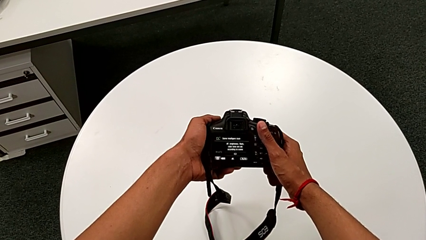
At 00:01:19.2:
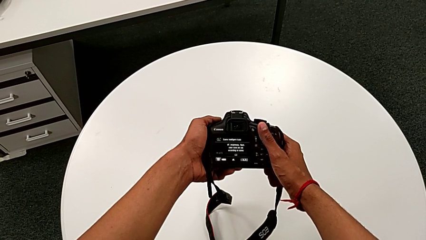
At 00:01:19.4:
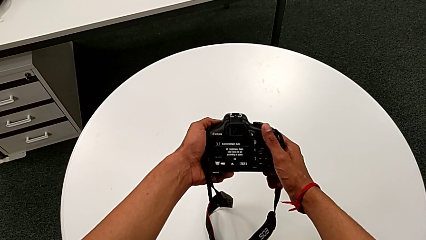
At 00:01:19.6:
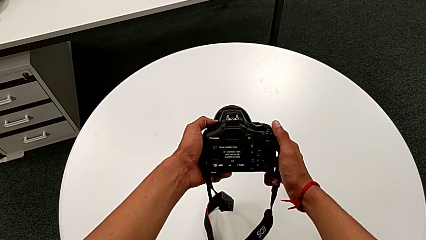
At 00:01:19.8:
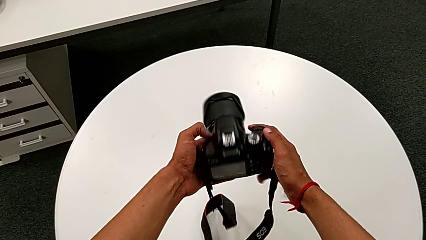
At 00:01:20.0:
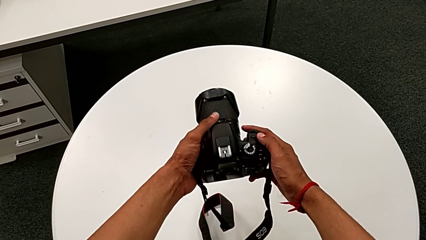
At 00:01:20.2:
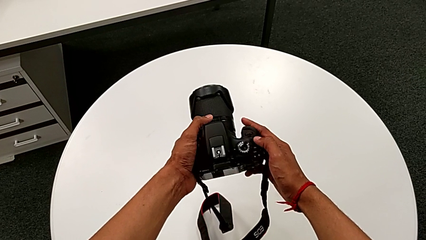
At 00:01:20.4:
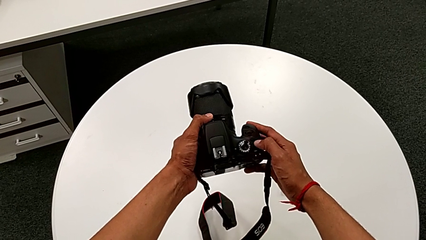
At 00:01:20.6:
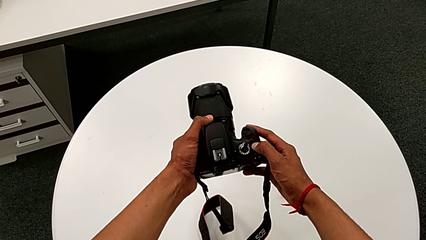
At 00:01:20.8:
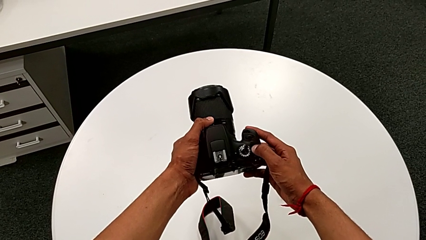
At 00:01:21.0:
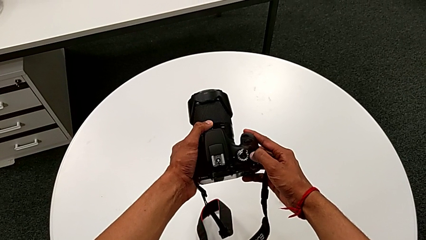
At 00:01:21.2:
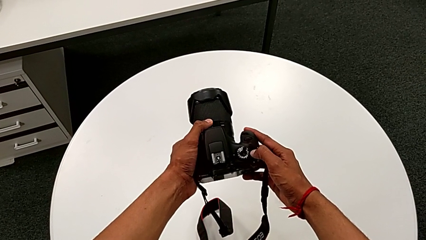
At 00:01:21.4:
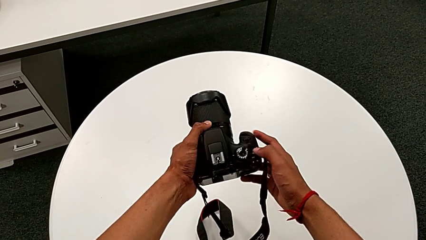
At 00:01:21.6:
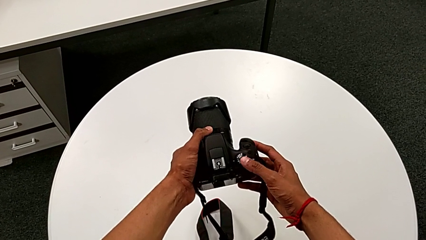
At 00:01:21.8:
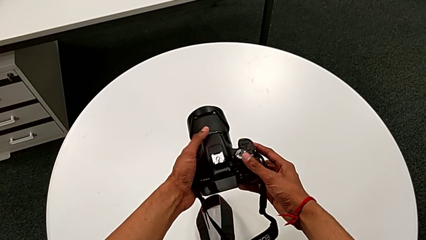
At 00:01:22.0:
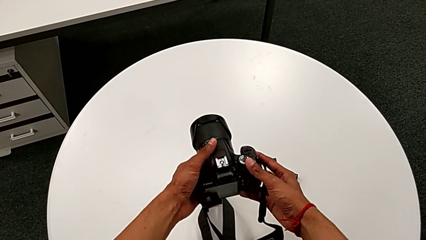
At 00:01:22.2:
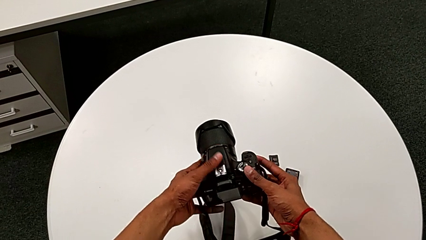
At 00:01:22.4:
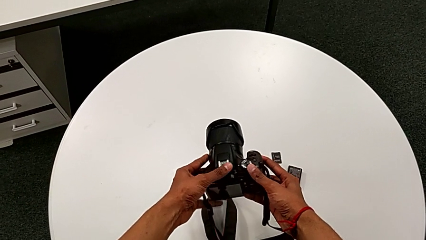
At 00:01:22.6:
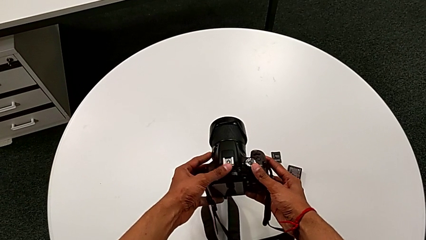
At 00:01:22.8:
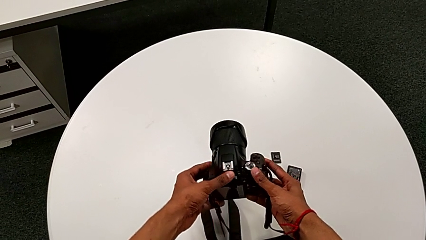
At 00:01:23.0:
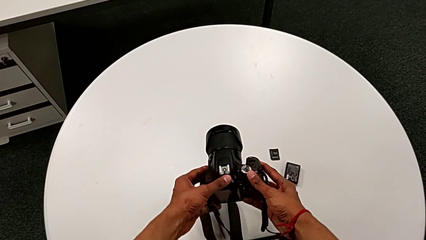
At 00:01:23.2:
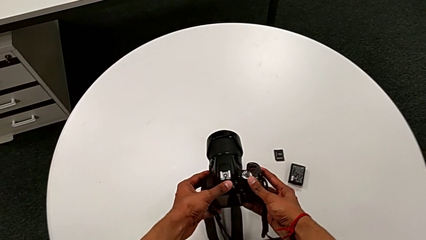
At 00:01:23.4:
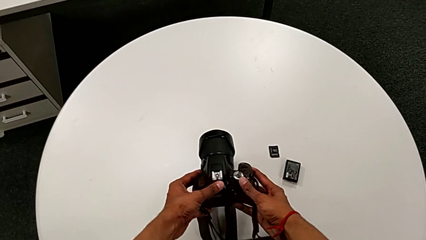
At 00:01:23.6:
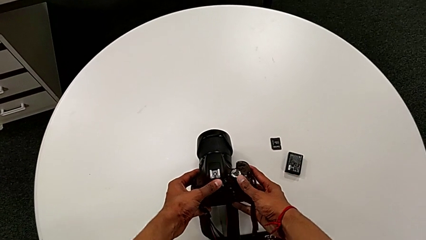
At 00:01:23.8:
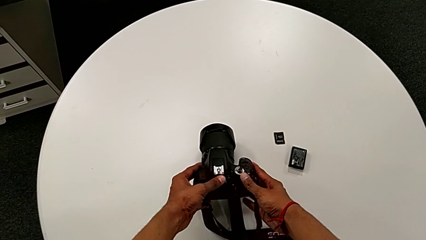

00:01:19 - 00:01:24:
The camera wearer turns off the new camera. They hold the DSLR, press the power button and place the DSLR.

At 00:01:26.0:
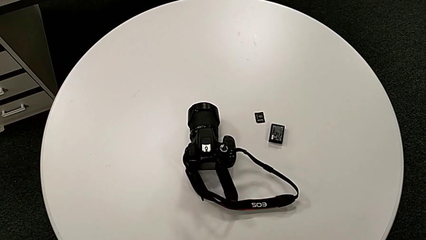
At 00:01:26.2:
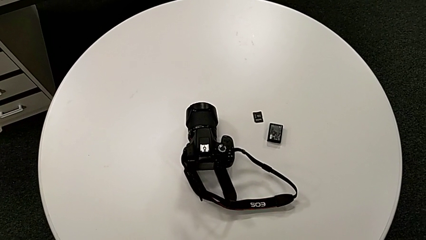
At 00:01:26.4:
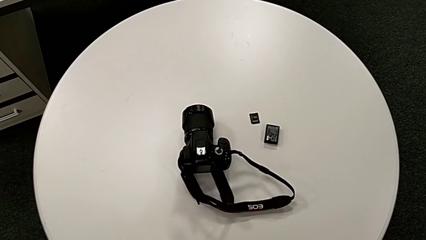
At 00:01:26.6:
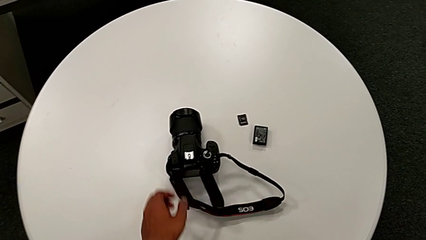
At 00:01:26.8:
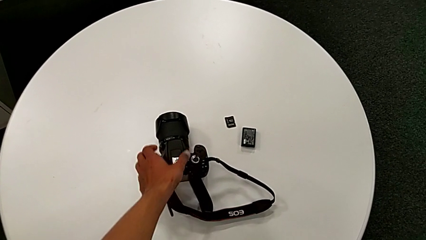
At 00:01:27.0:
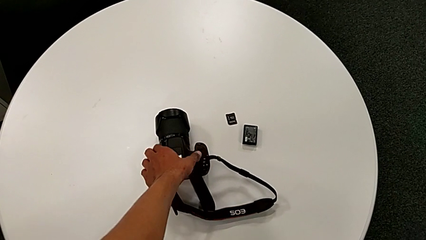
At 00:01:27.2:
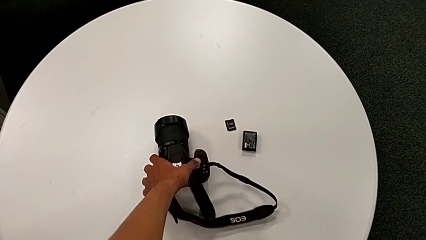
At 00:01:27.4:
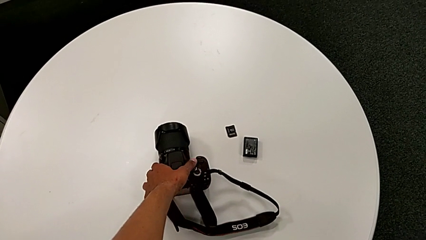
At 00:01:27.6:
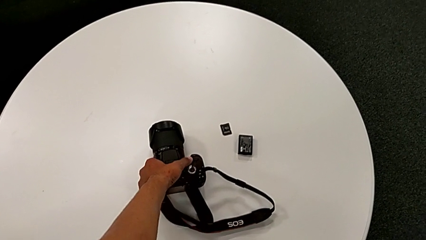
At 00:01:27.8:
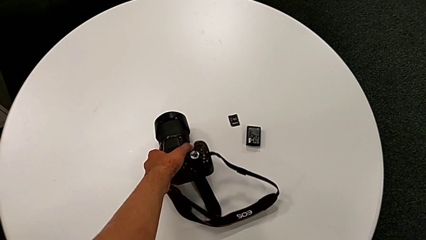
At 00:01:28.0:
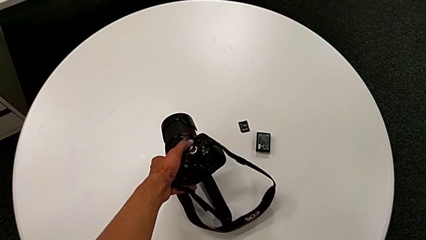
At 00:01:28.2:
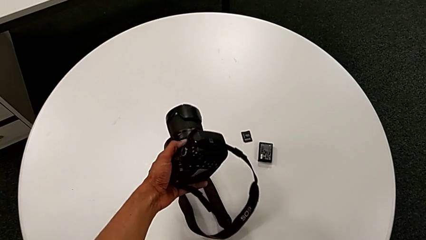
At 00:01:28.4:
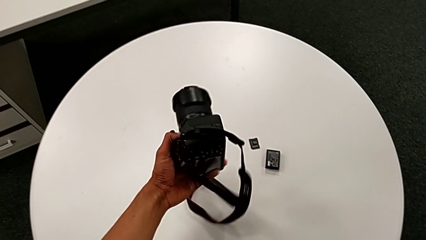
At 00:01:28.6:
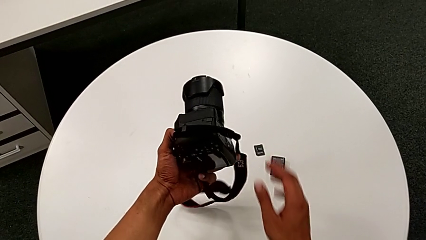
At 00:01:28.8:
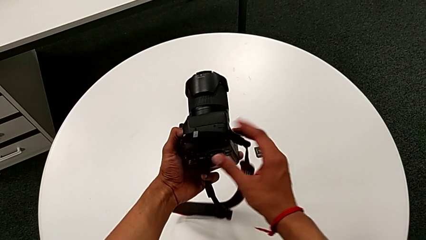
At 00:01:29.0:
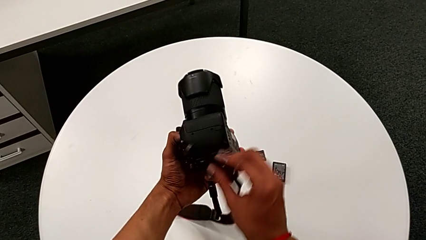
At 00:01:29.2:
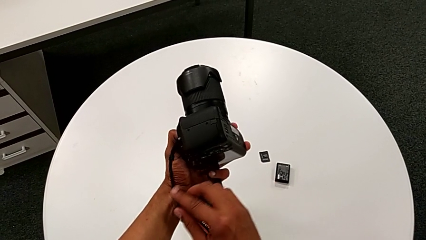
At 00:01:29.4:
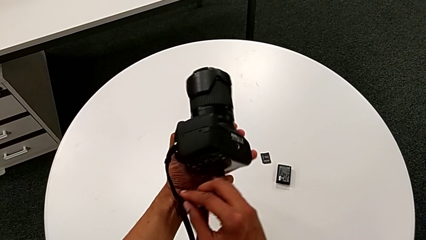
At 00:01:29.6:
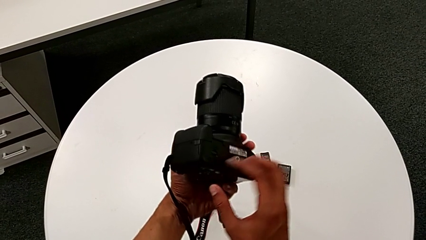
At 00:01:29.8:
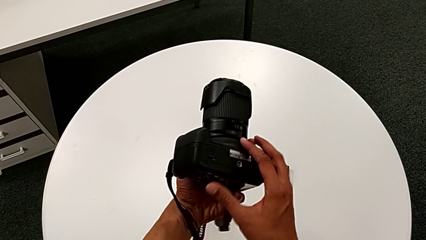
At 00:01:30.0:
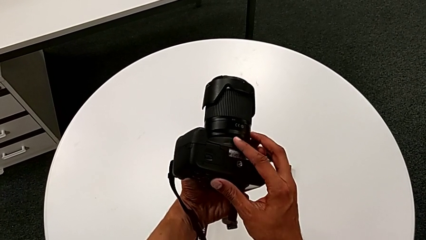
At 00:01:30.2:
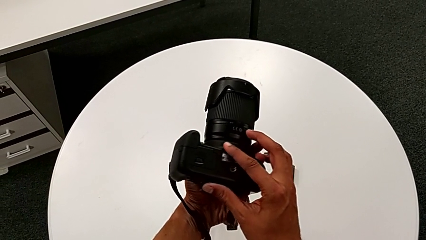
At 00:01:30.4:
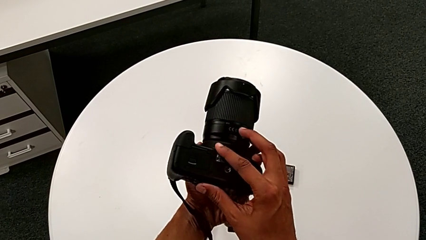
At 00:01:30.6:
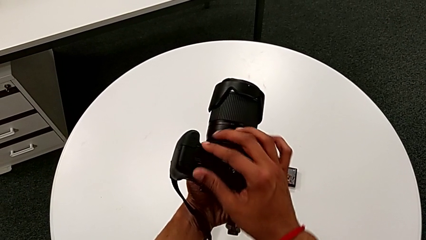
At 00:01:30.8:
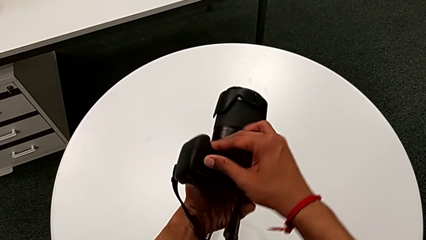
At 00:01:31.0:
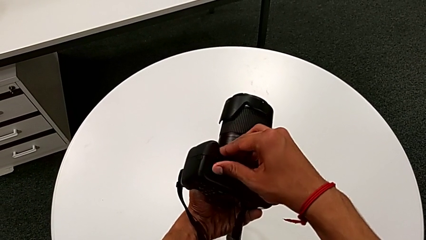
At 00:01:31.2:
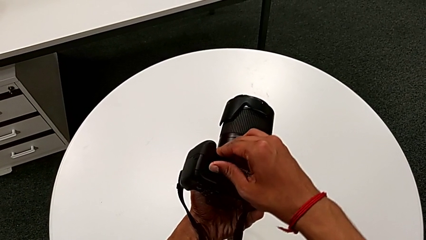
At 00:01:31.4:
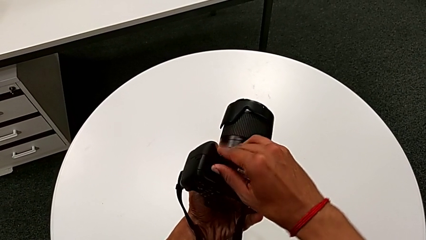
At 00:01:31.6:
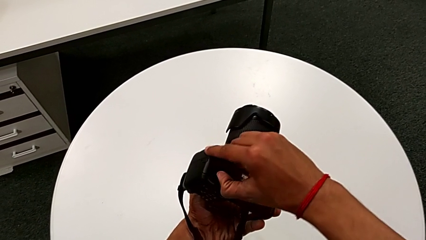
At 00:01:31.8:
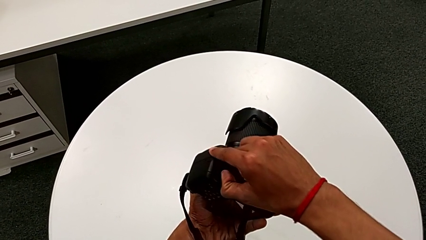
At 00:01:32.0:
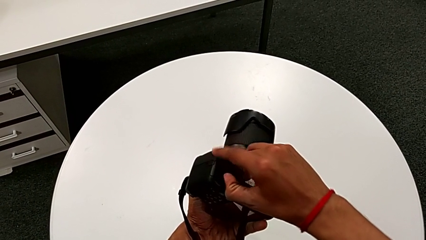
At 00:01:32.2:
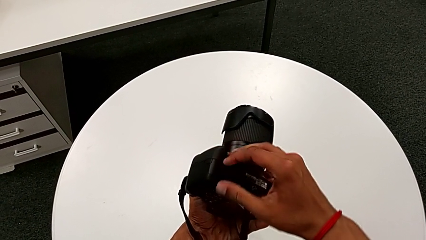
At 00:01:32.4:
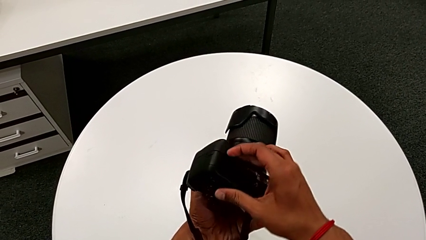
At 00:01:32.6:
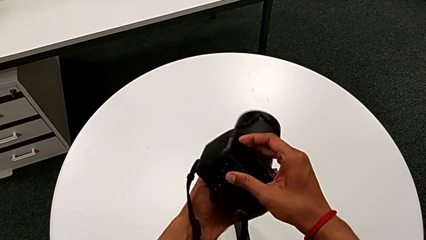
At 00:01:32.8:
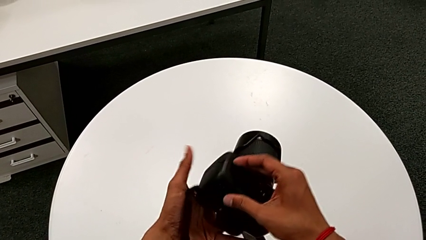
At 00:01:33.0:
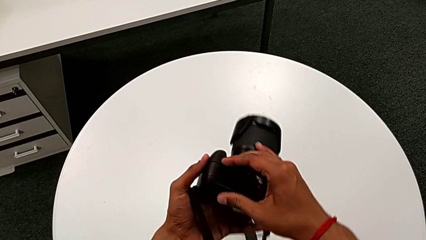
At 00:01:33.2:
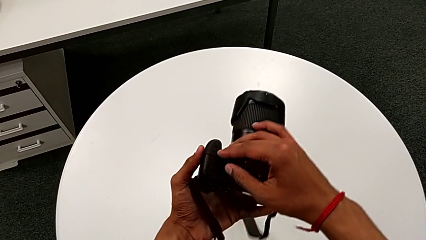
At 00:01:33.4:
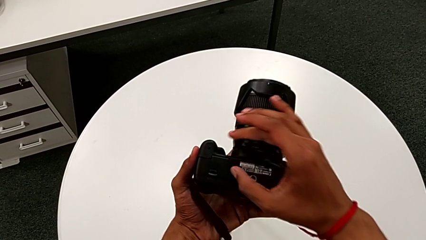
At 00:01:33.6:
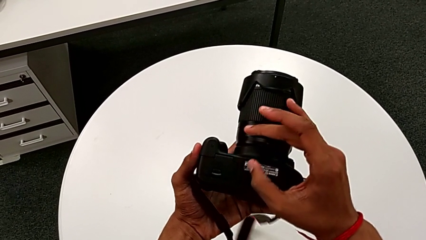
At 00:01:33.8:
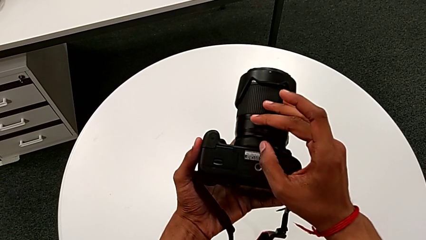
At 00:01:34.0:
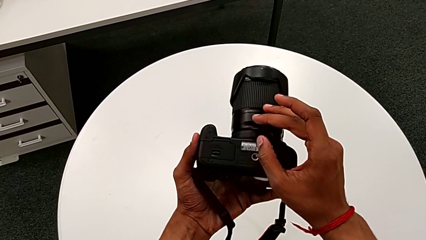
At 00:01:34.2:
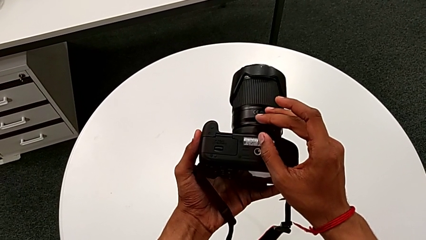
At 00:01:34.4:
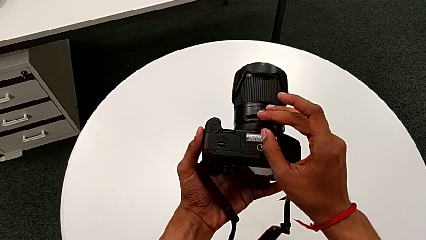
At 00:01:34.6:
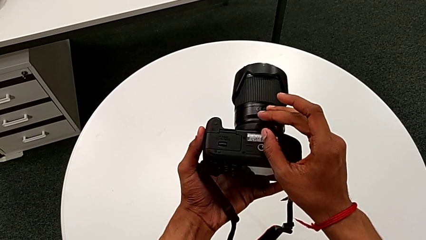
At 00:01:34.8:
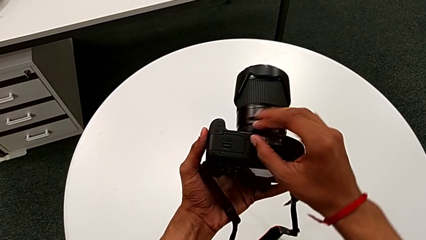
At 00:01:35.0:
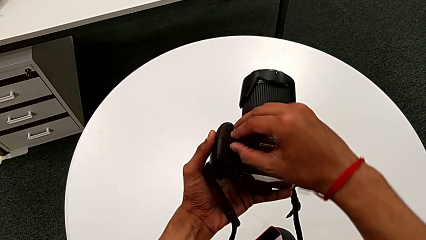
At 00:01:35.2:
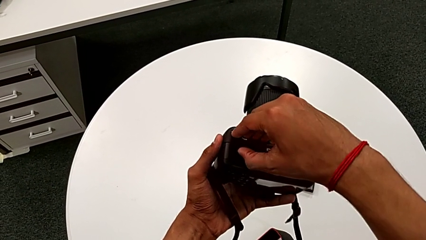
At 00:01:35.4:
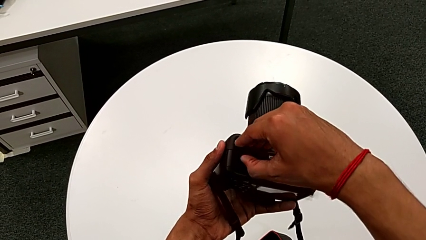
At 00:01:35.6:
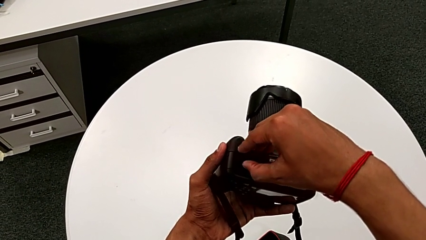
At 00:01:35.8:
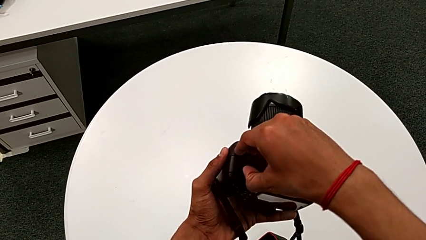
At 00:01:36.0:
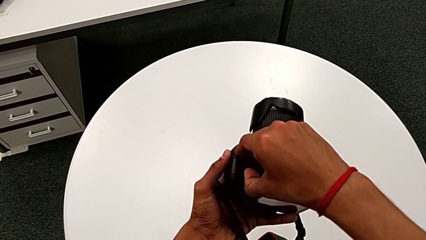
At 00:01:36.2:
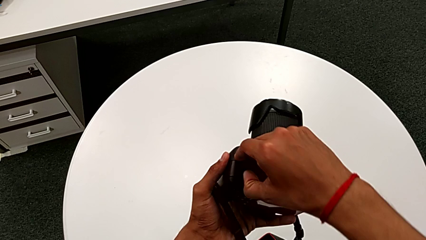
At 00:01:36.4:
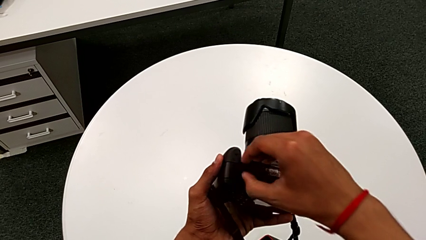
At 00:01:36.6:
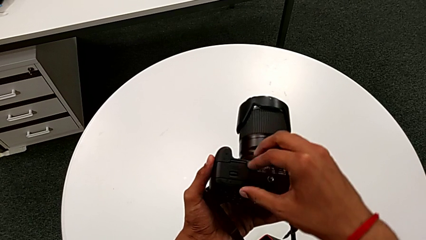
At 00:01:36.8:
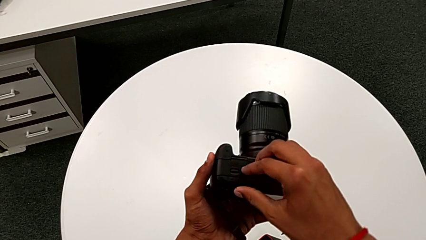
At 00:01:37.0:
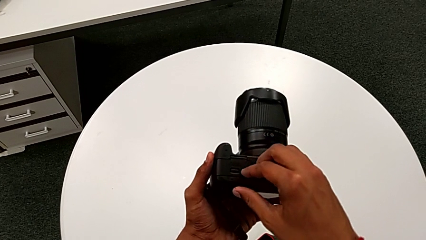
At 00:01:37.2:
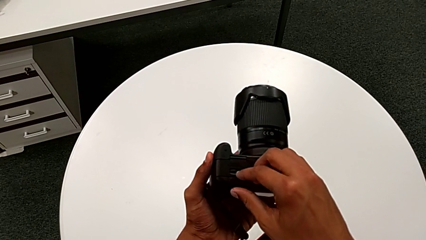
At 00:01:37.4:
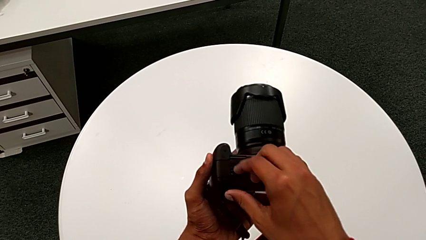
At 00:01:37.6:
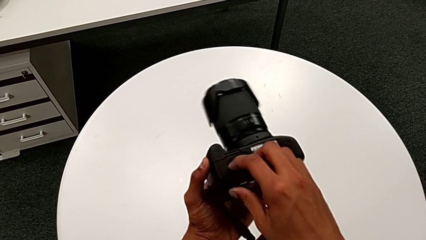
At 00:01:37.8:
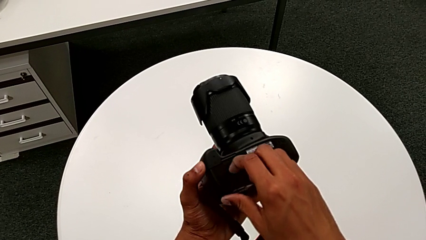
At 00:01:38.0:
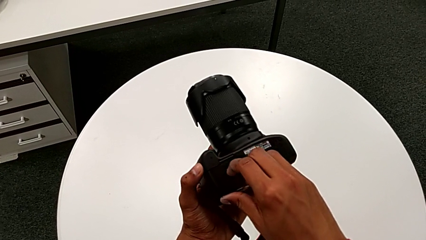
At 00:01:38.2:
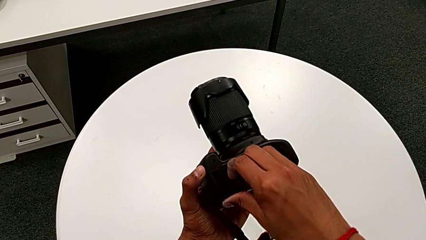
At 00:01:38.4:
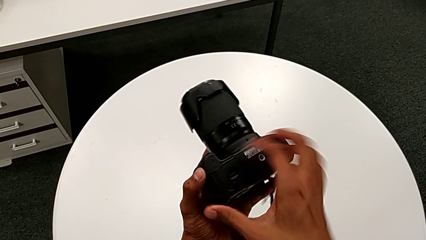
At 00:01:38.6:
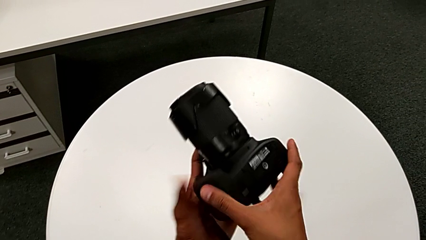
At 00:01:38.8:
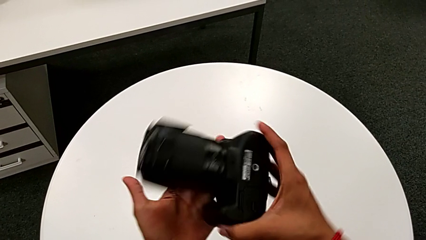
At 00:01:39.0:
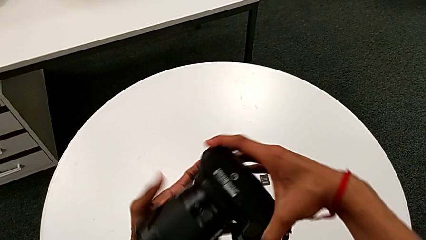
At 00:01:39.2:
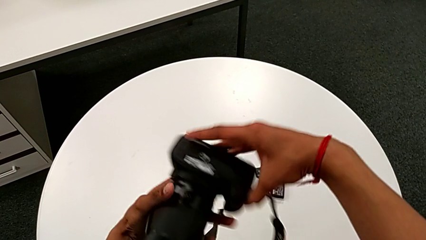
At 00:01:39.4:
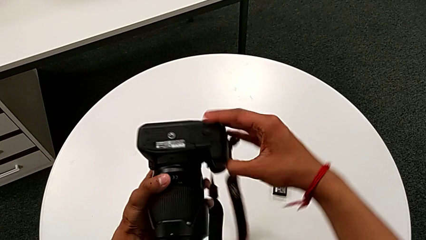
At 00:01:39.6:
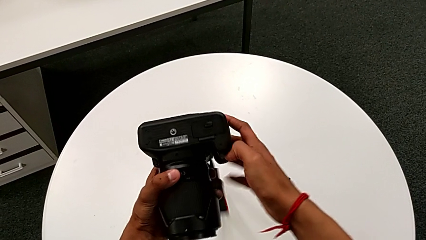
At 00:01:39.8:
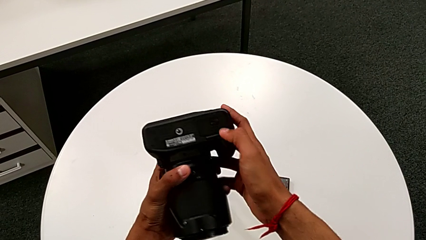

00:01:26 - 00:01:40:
The camera wearer is exchanging the battery. They grab the DSLR, lift it, wrongly pull the battery door in a wrong direction, pull the battery door and rotate the DSLR.
